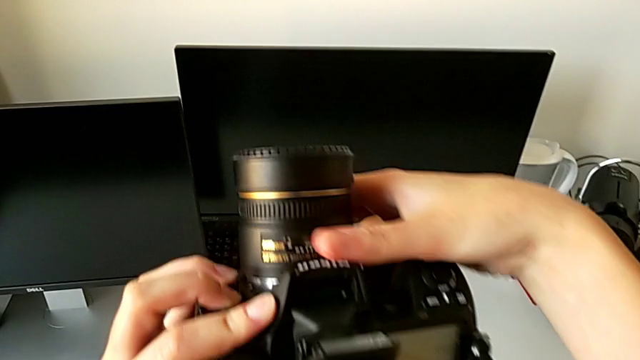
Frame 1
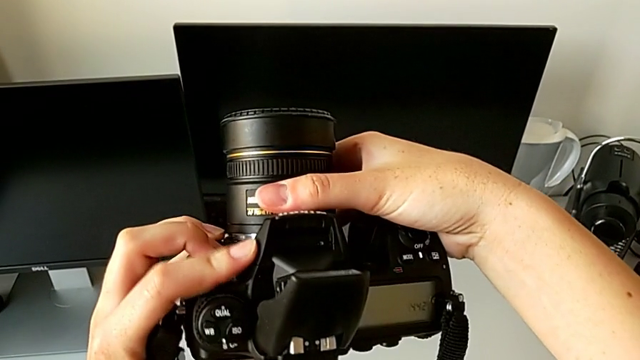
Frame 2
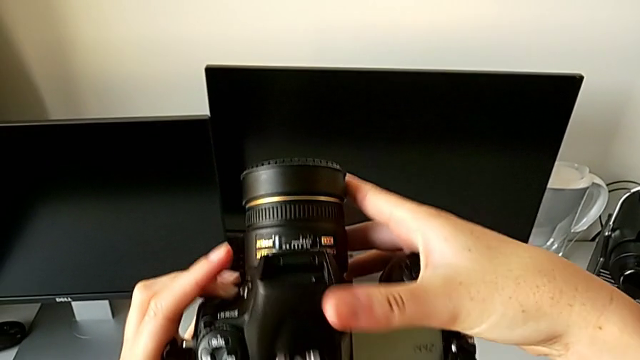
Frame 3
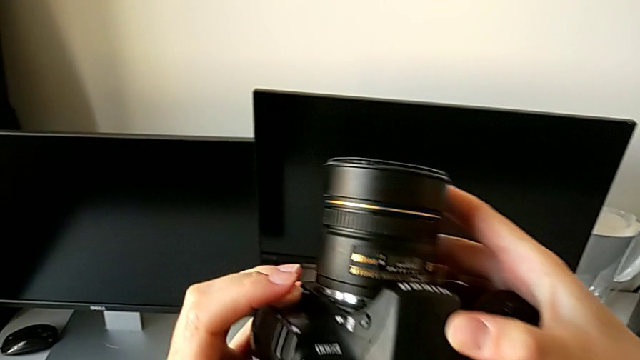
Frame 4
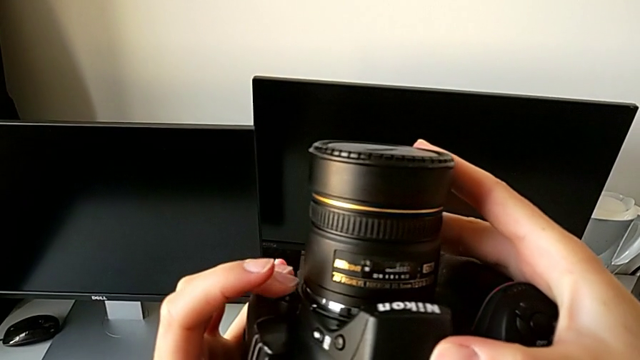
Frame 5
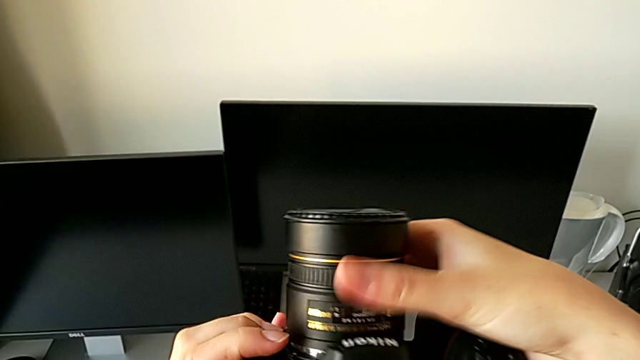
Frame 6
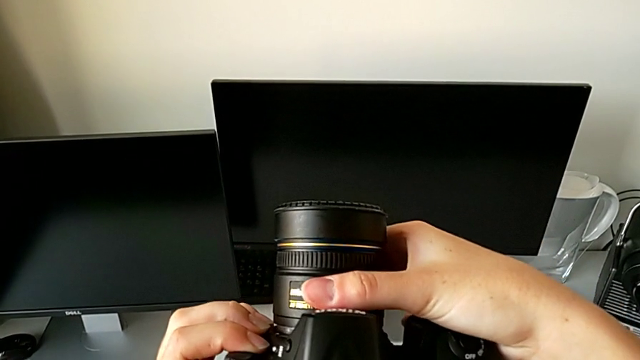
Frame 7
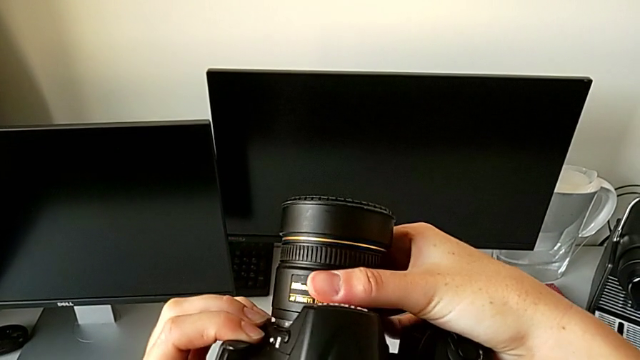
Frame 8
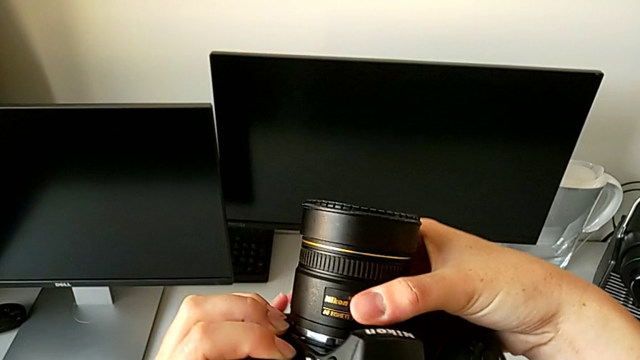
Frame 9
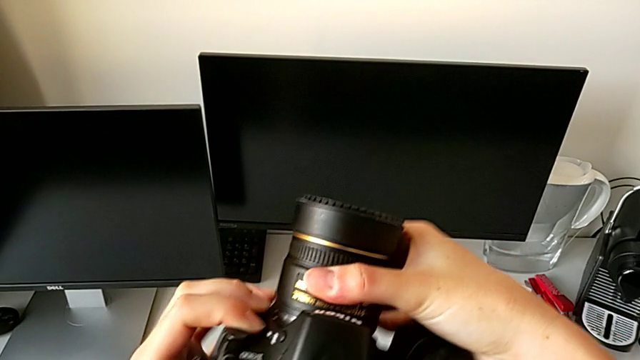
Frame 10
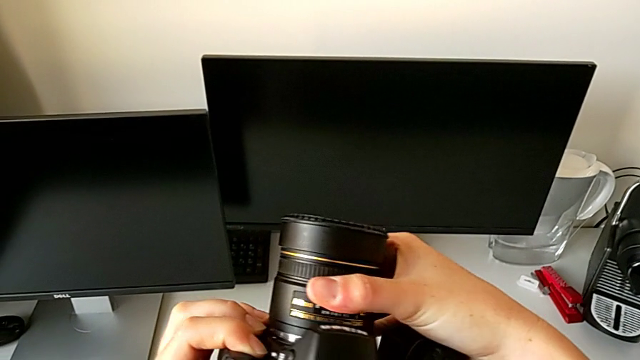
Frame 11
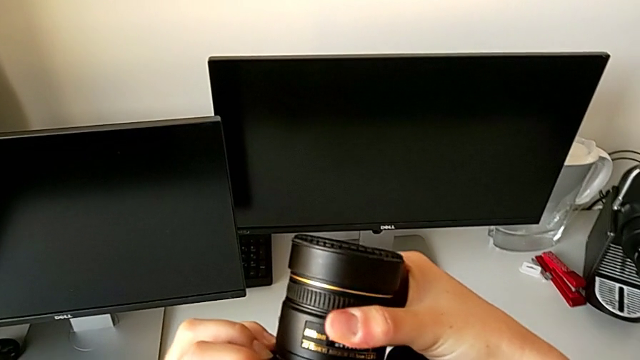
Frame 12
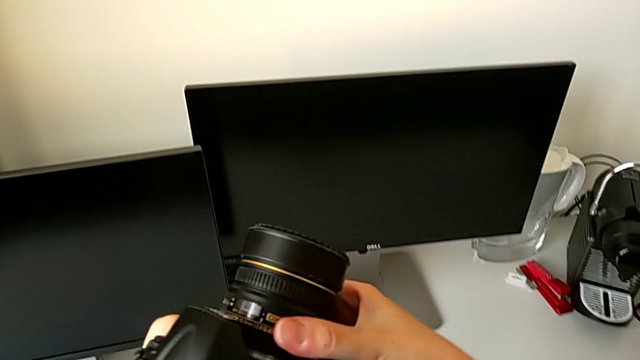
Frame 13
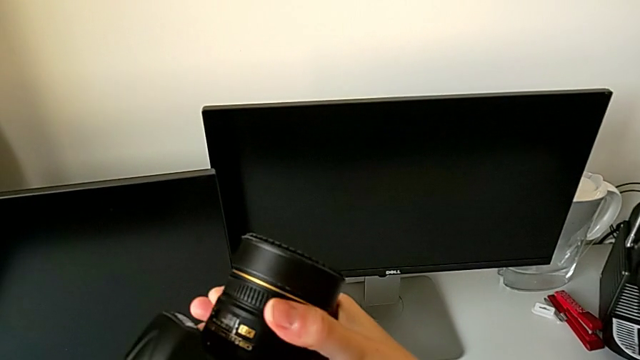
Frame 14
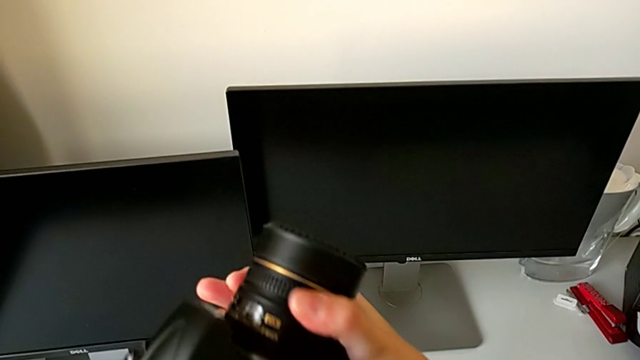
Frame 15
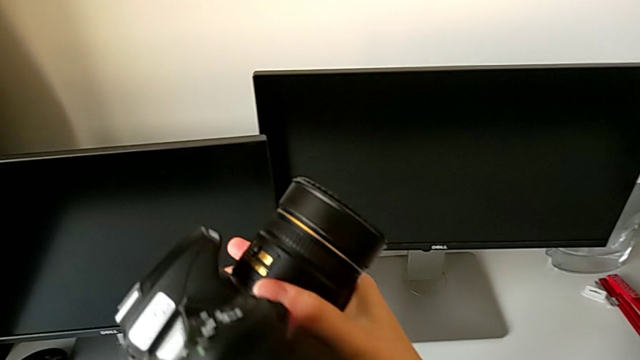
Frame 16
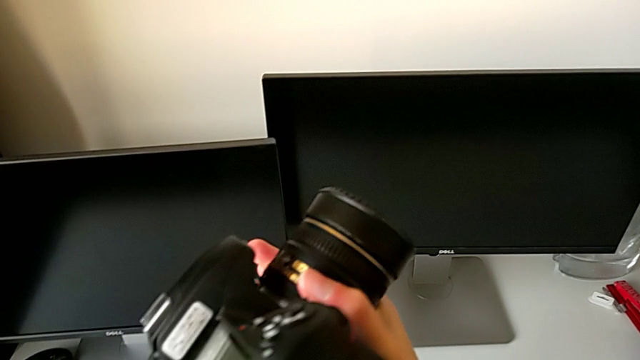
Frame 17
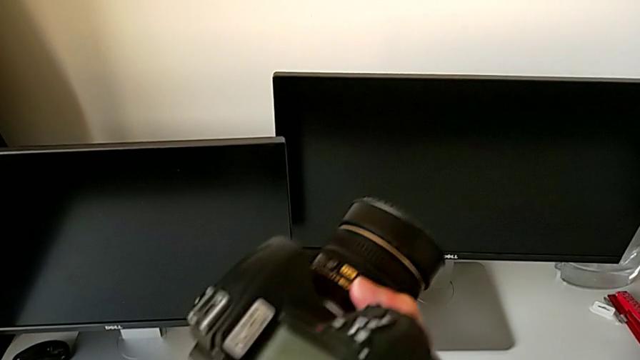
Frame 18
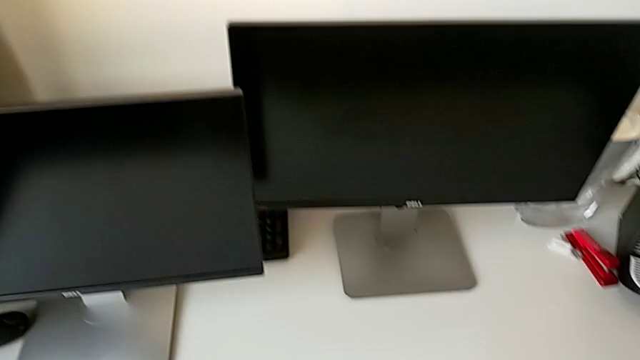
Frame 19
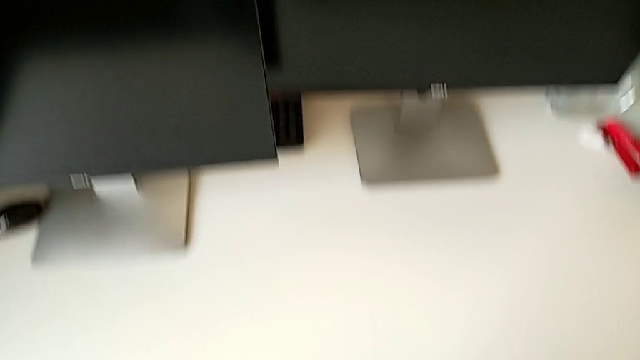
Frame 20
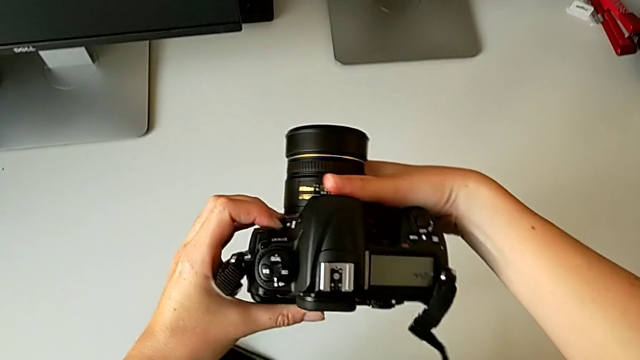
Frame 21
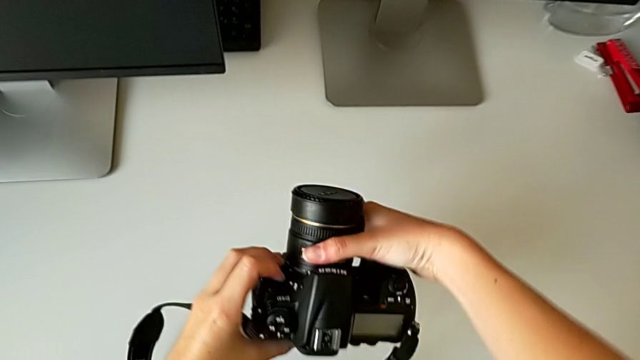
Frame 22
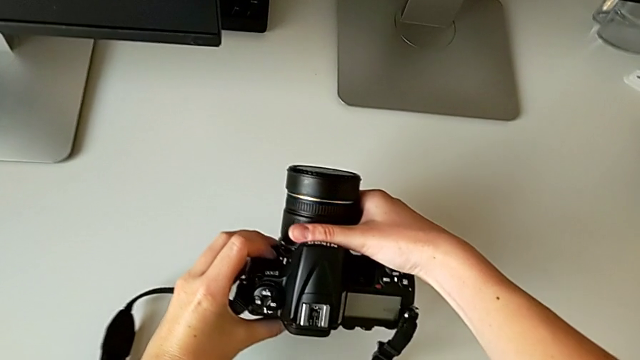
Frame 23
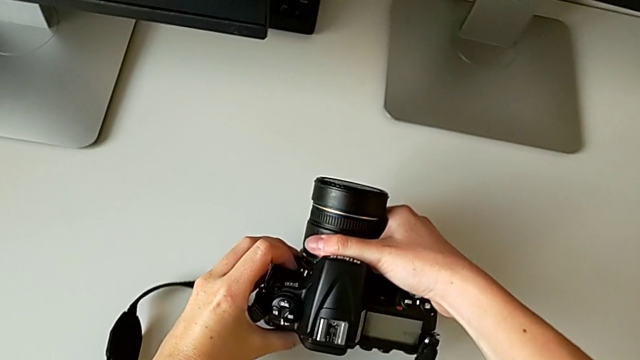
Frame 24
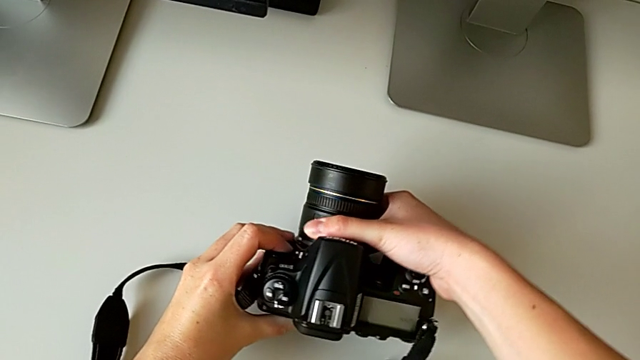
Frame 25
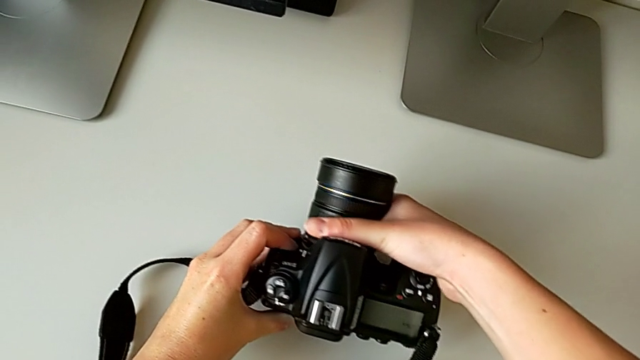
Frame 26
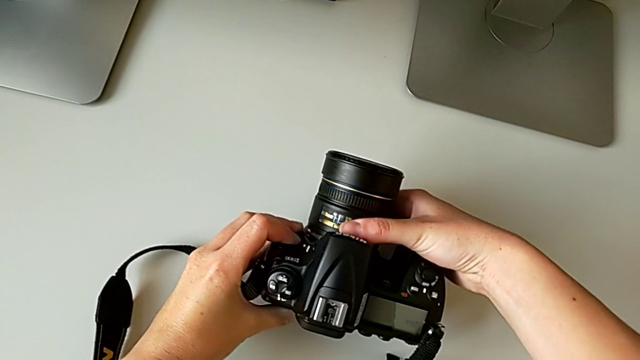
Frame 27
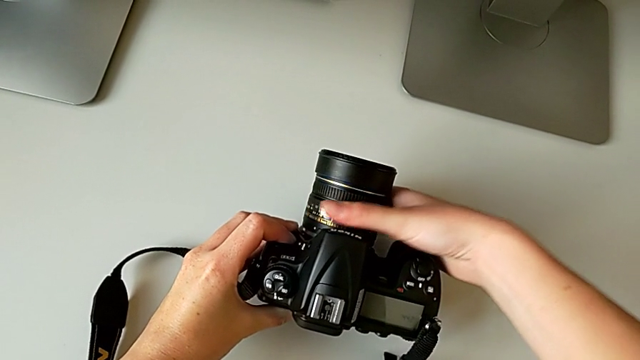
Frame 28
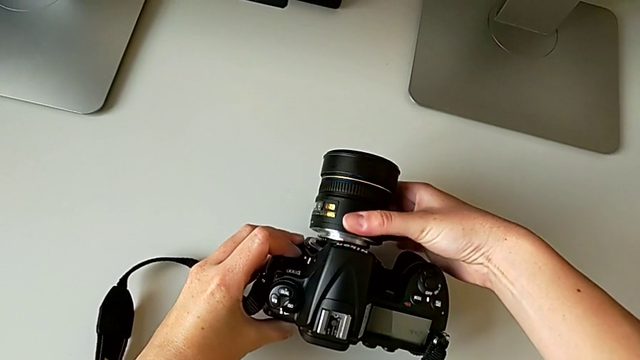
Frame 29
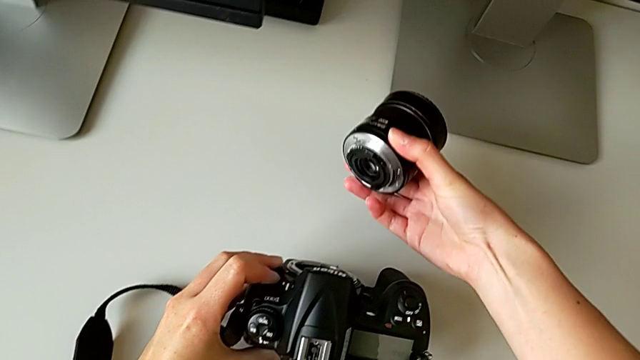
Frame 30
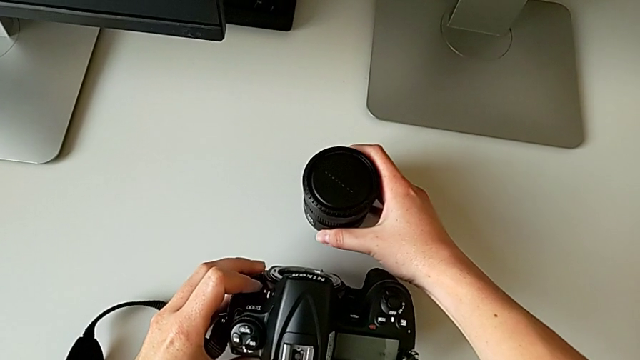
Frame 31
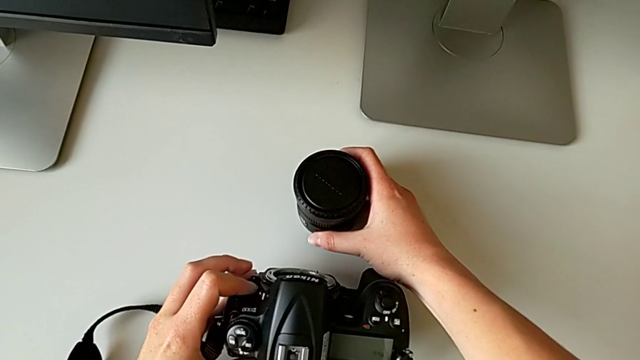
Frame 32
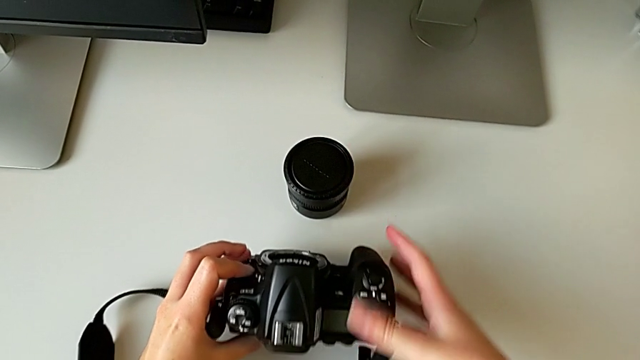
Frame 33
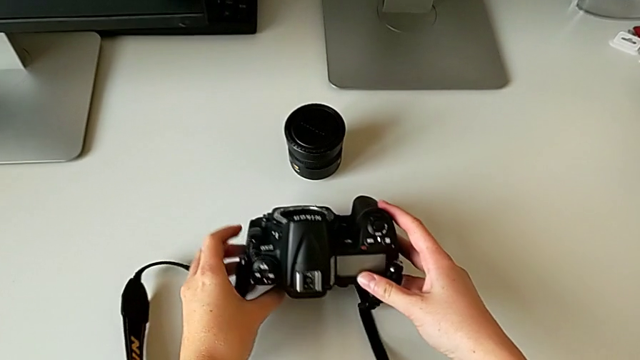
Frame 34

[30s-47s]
The camera wearer is detaching the lens of the DSLR. They close the flash, press the release button, hold the lens, rotate it and place it.

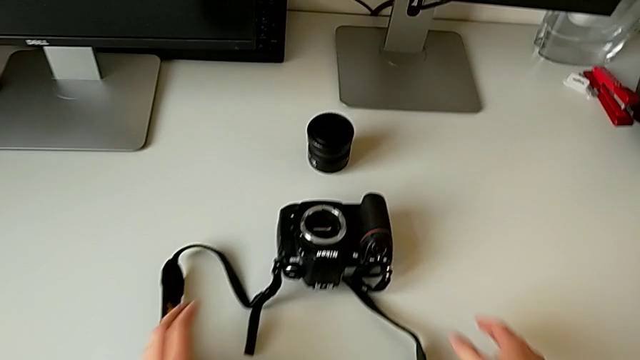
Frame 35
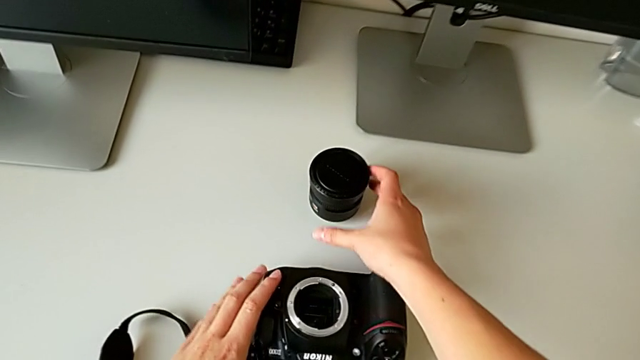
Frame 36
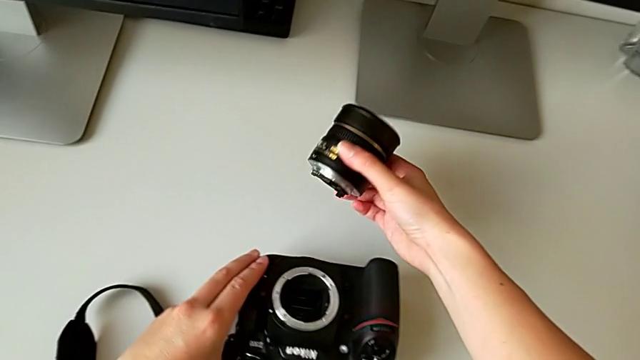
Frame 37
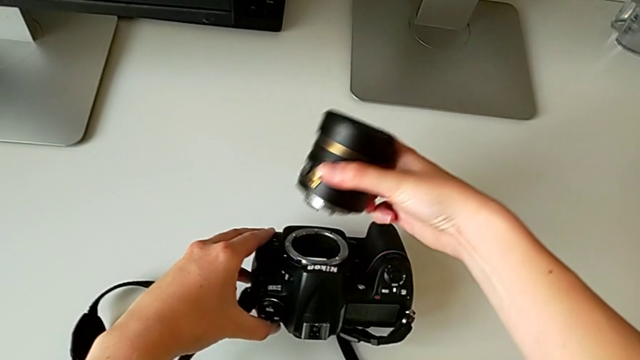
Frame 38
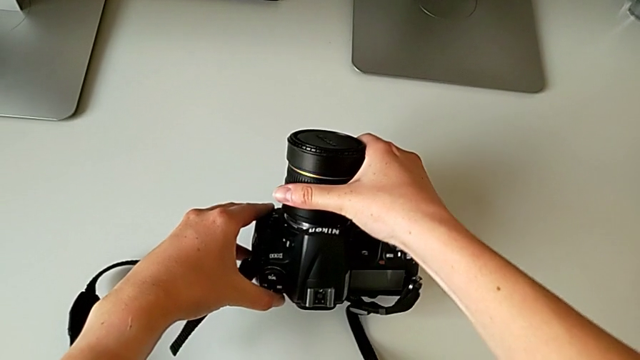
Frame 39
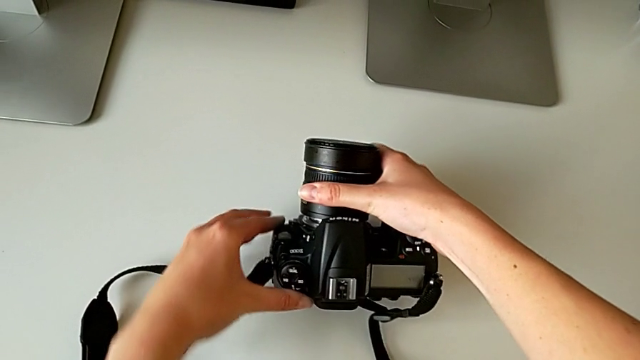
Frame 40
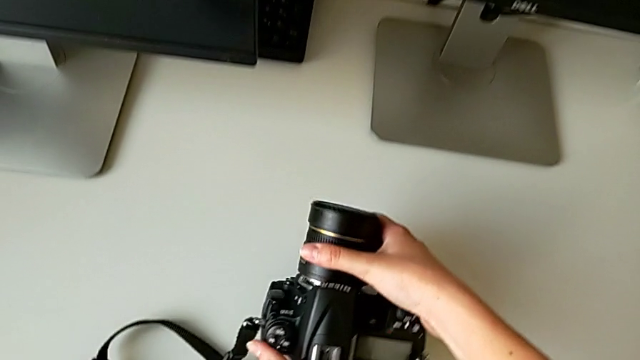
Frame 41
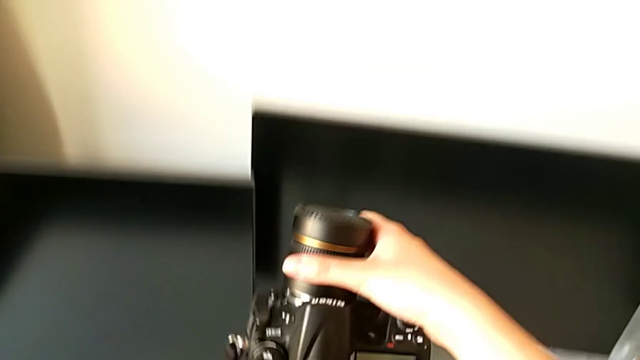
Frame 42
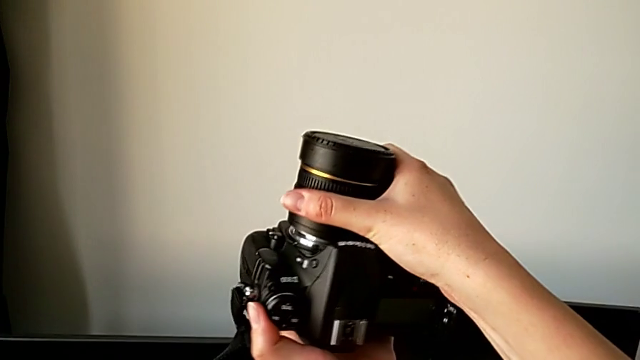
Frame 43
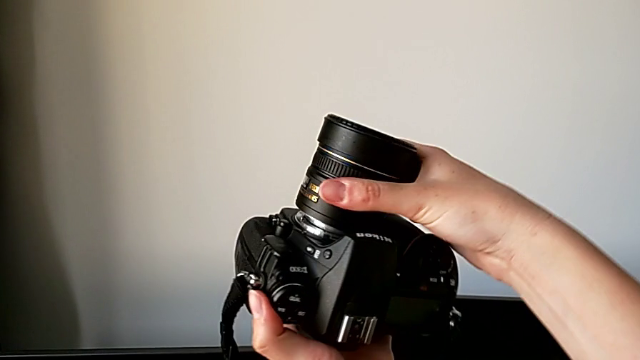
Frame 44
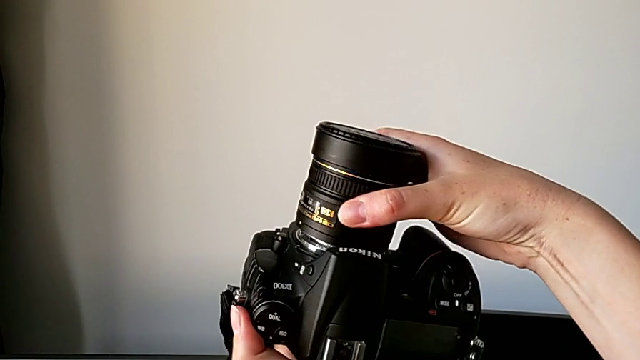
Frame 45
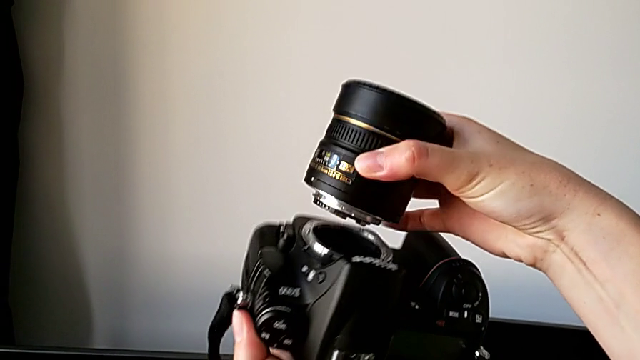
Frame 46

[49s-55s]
The camera wearer is attaching the lens of the DSLR. They insert the lens.
